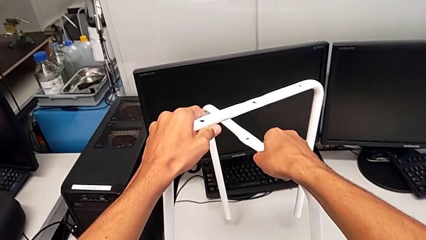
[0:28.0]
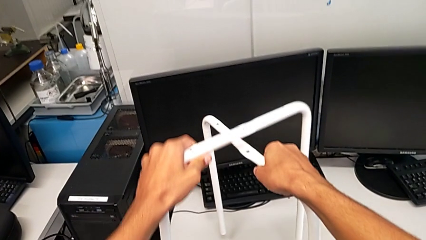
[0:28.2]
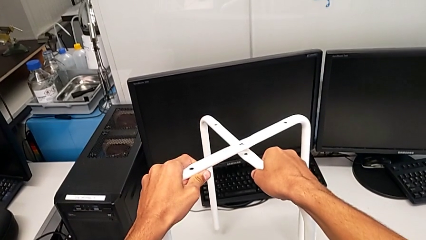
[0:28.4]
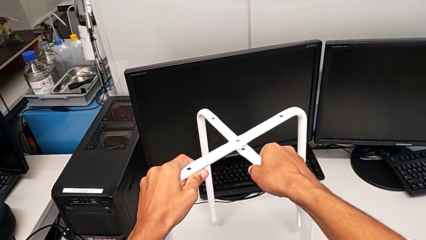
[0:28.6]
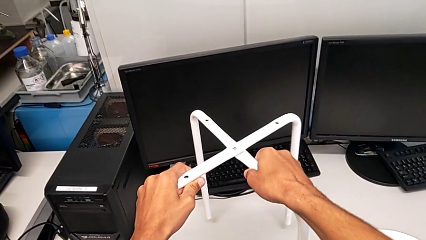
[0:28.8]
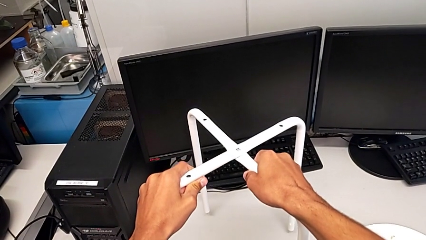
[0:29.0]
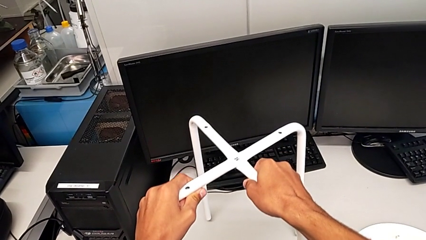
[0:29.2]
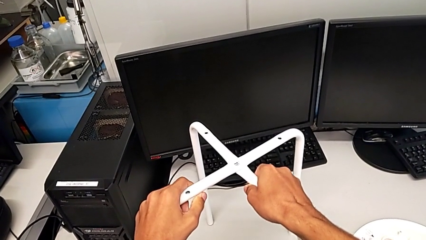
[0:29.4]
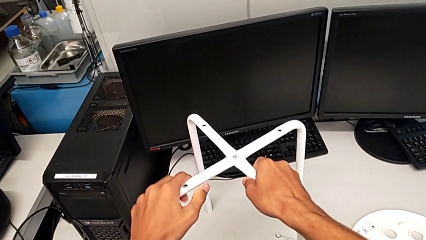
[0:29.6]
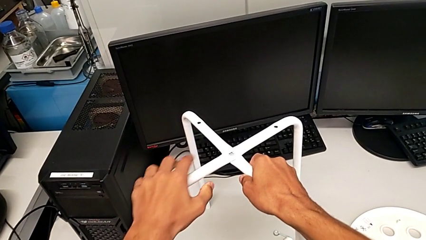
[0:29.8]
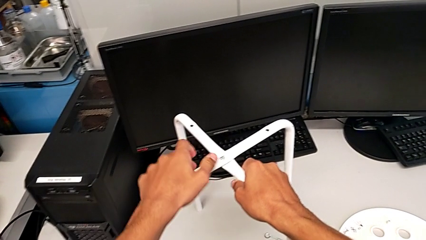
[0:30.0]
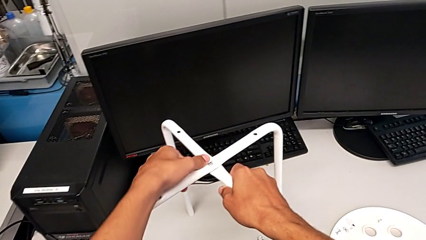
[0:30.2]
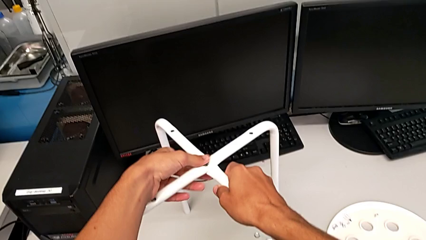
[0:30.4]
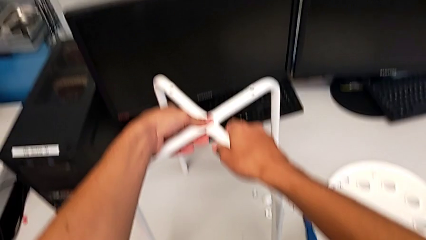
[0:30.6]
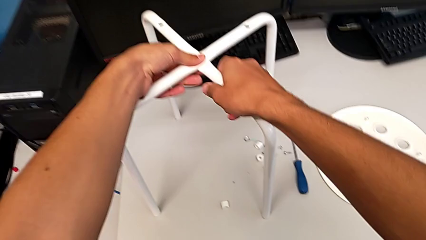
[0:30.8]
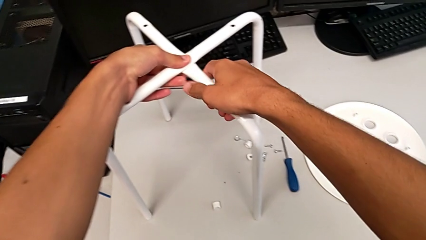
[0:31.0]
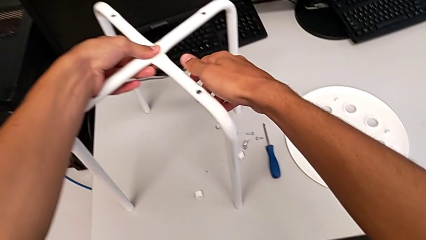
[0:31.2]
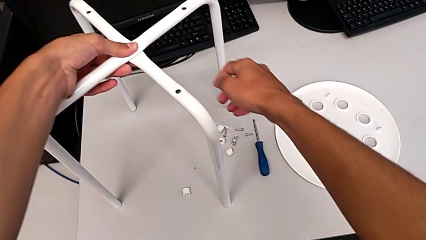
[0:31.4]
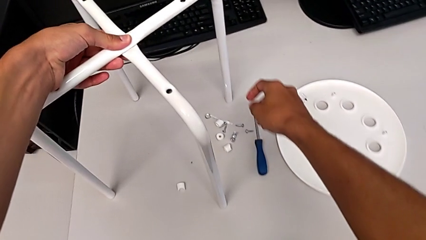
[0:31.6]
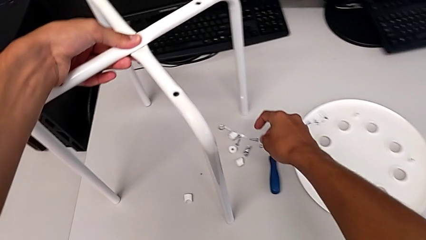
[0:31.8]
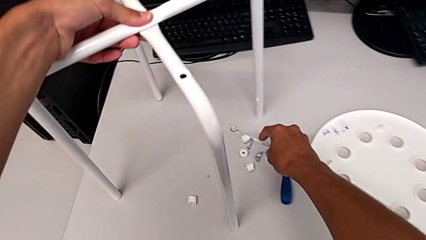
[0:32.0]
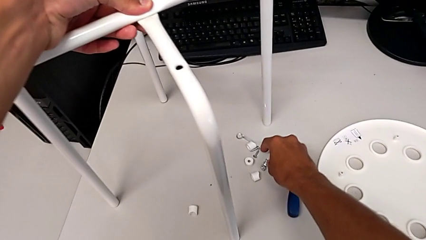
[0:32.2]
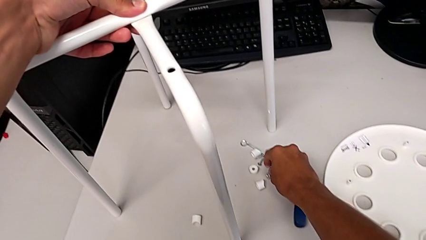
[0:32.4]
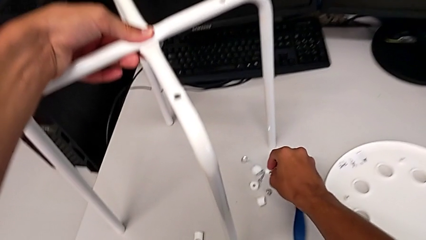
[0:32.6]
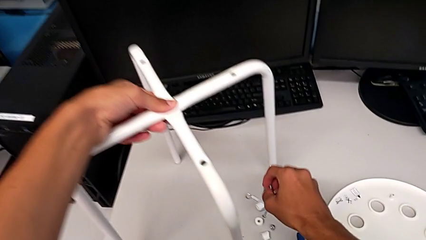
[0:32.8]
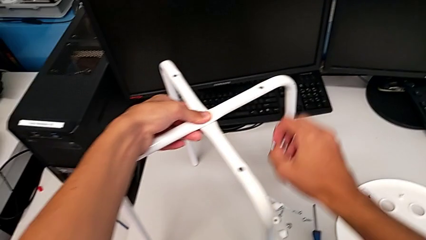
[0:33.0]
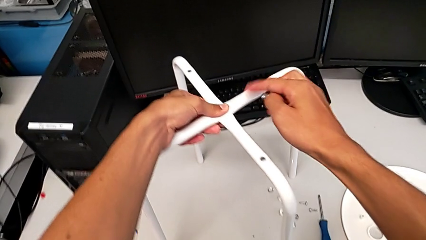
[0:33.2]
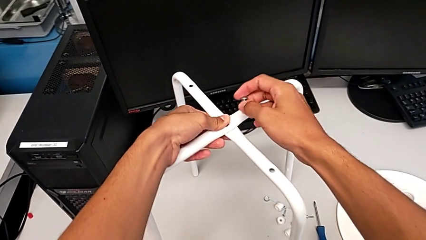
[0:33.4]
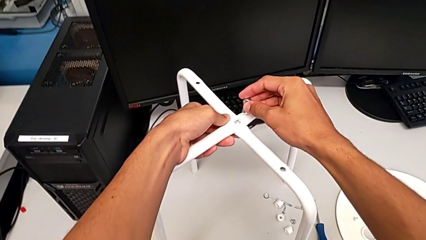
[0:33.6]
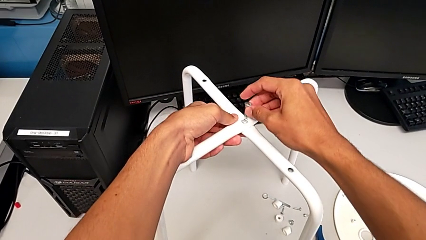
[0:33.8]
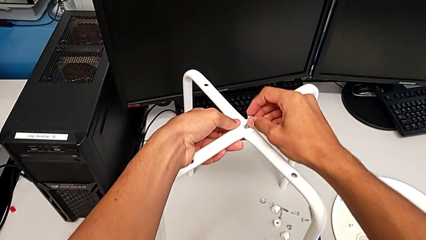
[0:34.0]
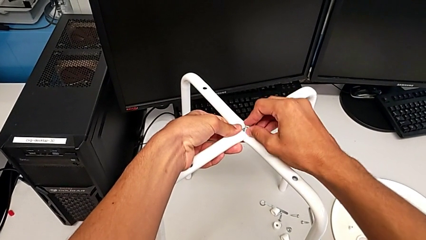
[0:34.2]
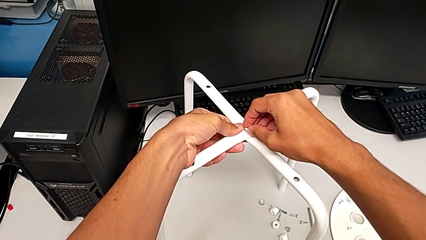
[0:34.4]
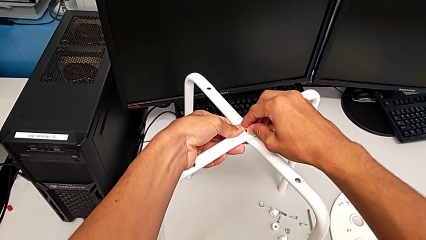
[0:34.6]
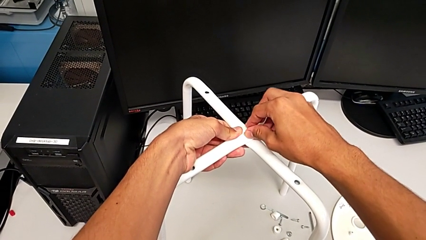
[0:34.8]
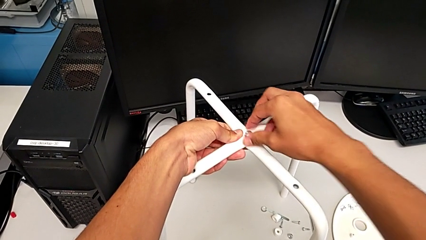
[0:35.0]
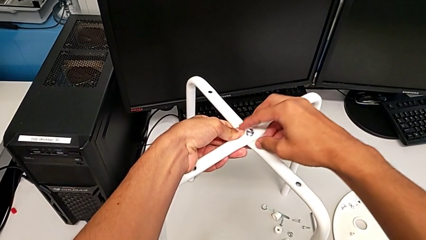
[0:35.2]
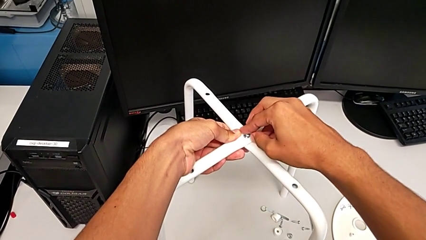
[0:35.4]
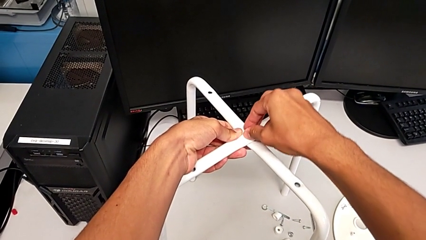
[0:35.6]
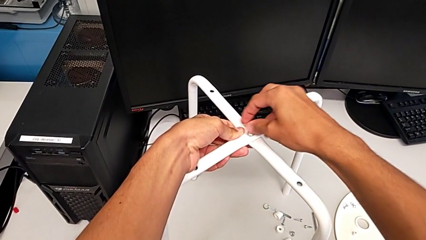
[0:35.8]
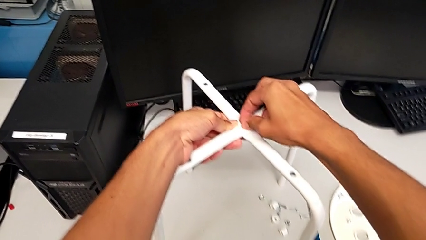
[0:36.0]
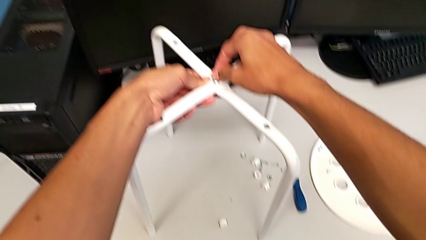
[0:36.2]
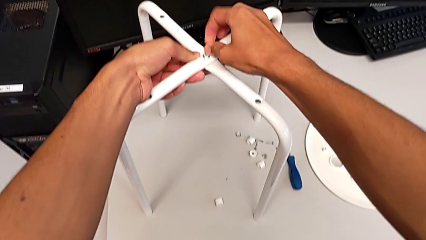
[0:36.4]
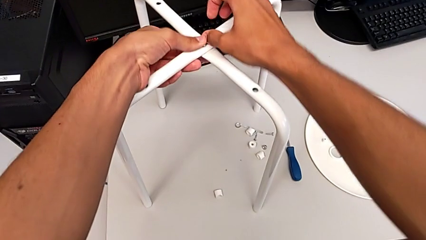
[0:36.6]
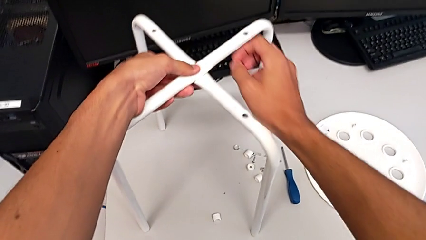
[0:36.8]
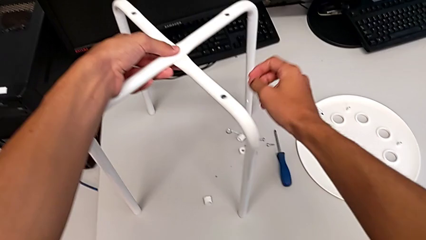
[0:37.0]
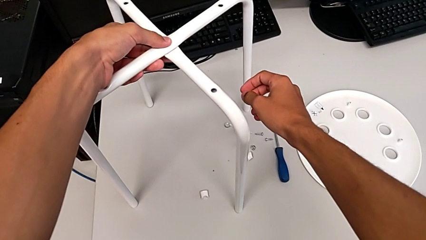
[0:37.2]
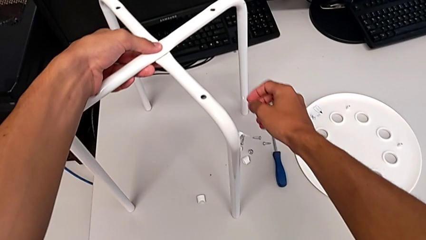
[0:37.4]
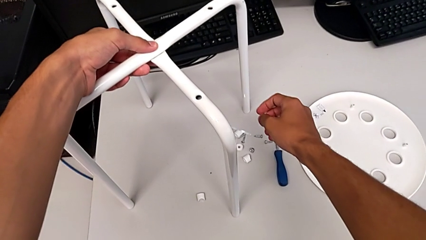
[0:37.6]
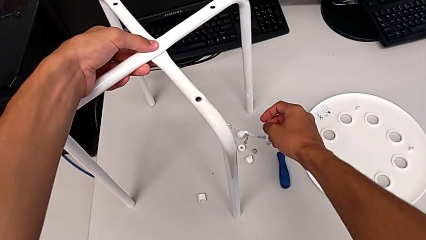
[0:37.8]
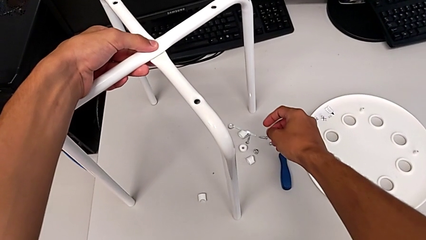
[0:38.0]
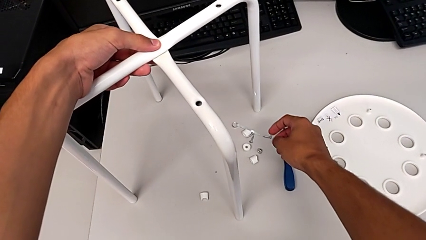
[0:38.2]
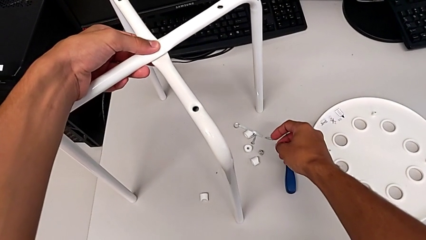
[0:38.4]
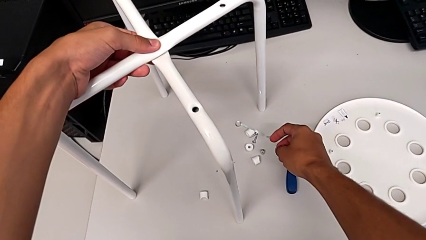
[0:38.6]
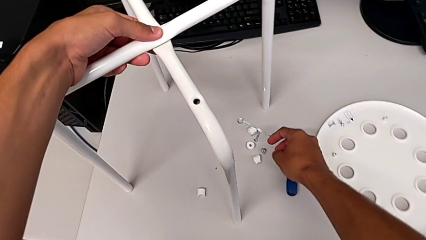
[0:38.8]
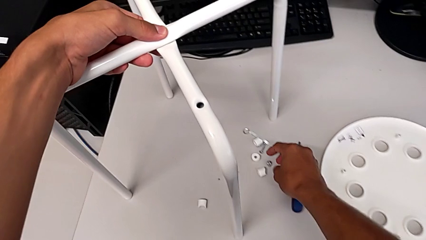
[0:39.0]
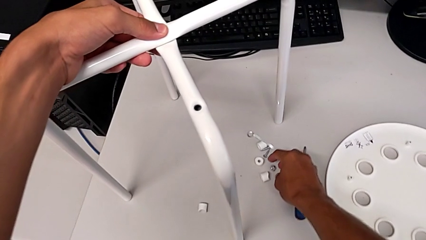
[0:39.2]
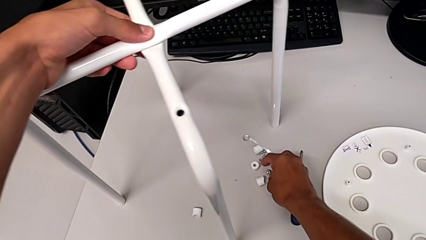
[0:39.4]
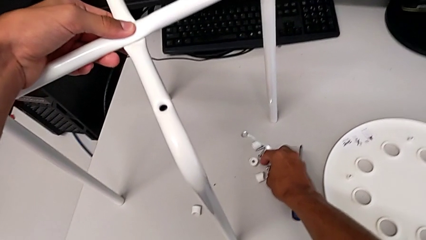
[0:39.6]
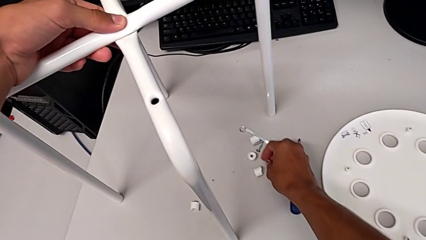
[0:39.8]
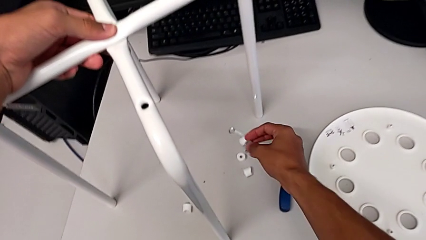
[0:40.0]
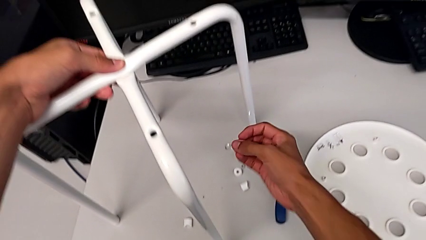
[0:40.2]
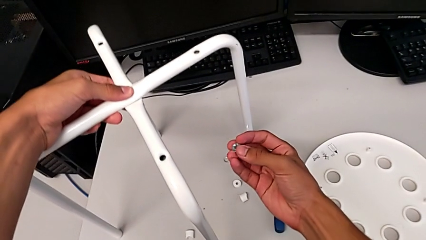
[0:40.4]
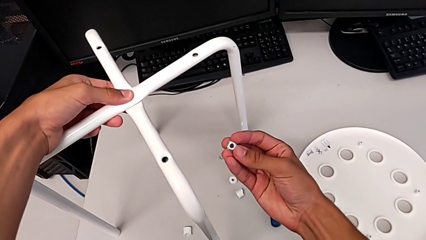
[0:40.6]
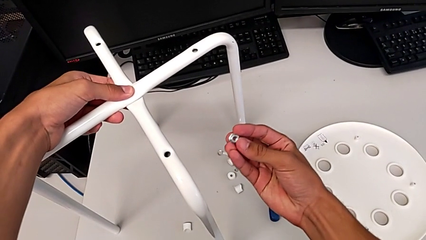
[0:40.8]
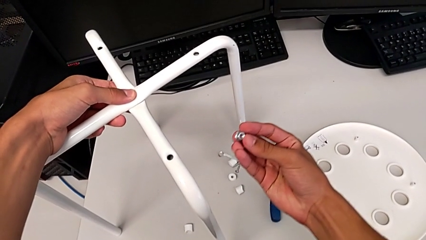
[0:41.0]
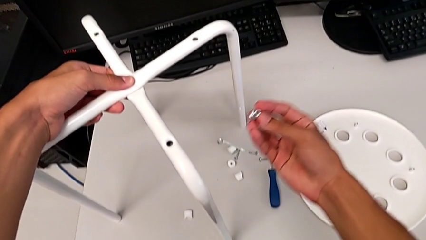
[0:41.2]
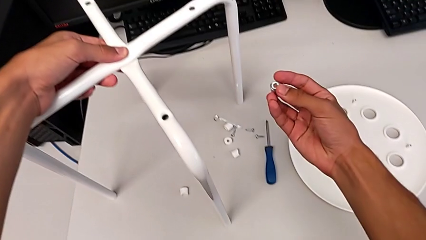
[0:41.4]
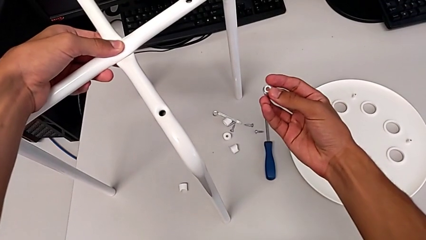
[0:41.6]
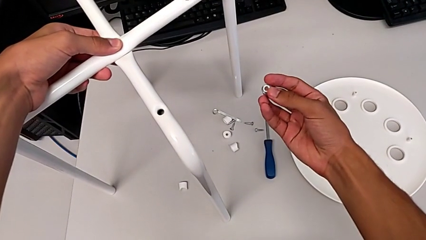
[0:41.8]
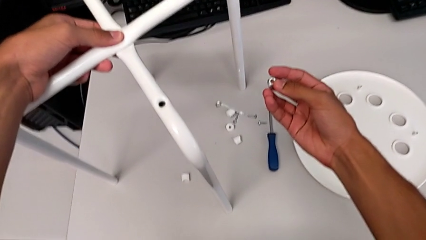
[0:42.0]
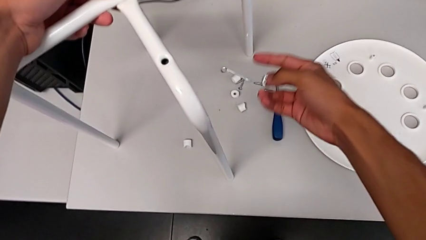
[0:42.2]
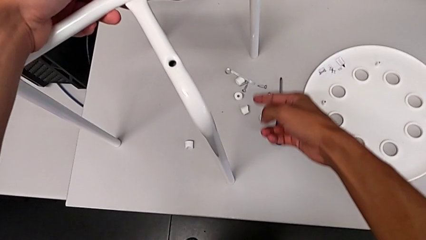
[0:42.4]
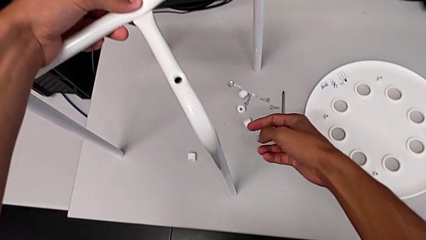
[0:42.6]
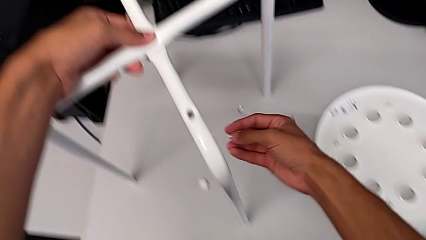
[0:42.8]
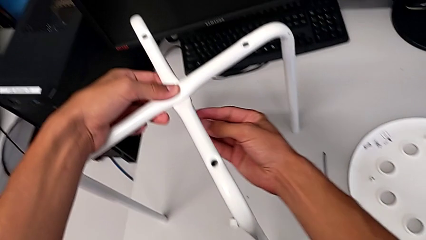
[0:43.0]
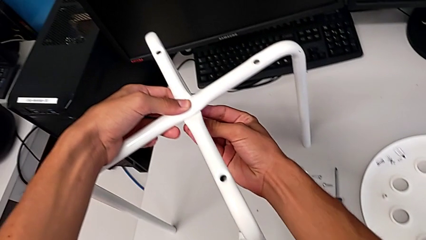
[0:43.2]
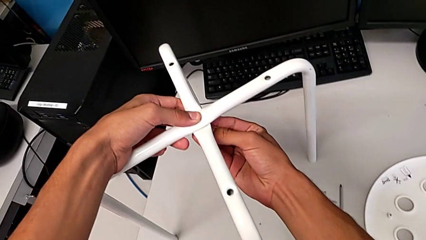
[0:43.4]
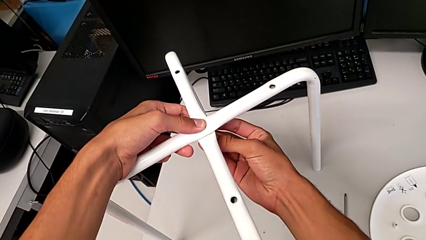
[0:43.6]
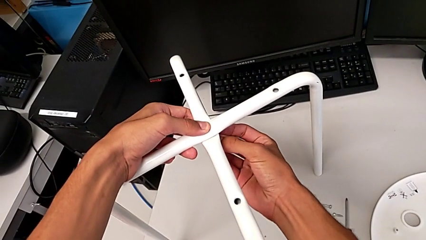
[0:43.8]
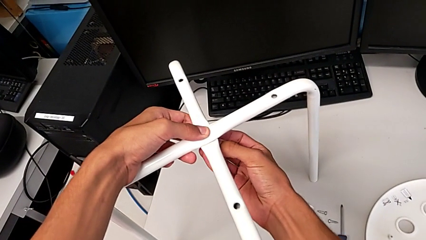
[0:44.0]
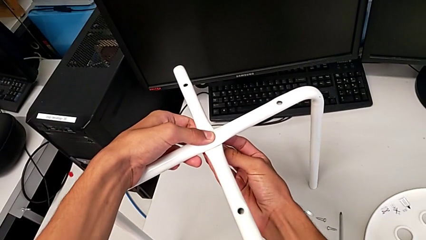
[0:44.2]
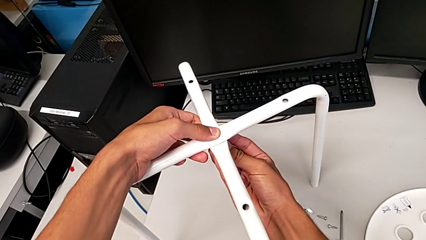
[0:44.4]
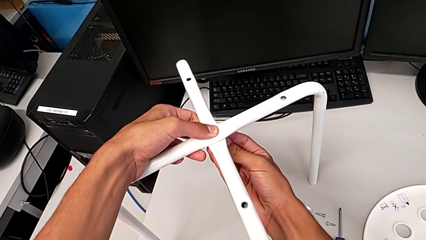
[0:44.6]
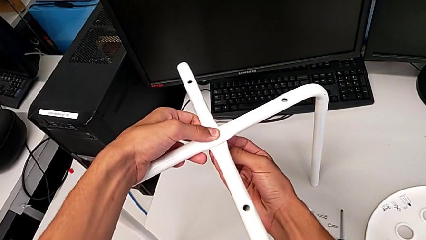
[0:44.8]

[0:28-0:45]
The camera wearer is assembling the legs of the stool. They place the leg, grab the bolt, insert it, screw it, grab the hex nut and insert it.
